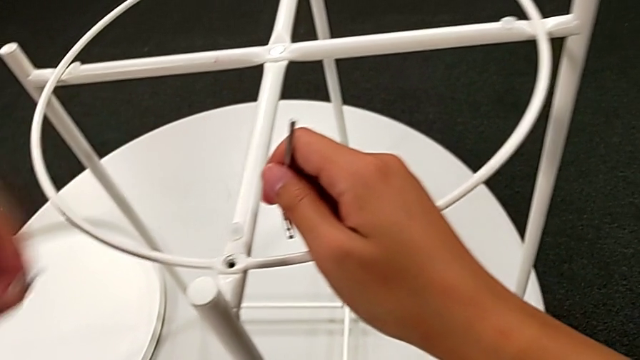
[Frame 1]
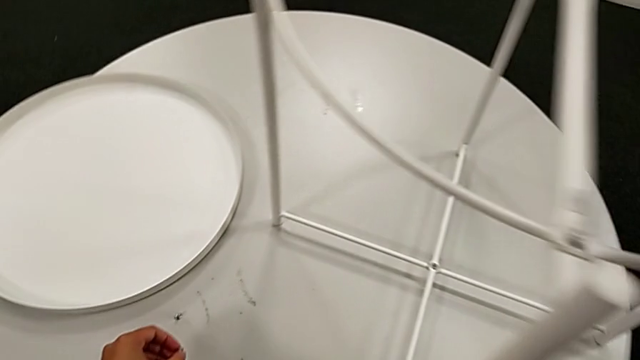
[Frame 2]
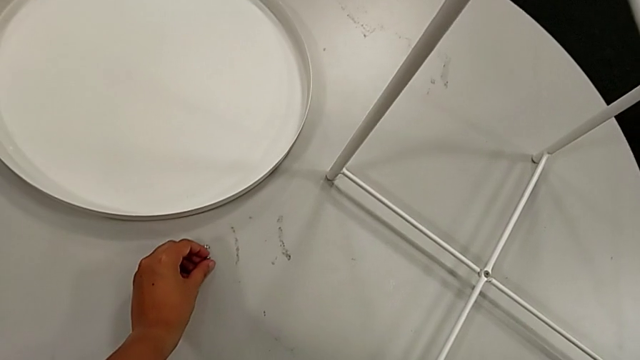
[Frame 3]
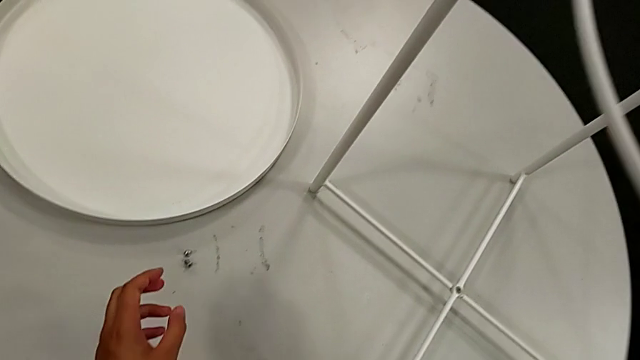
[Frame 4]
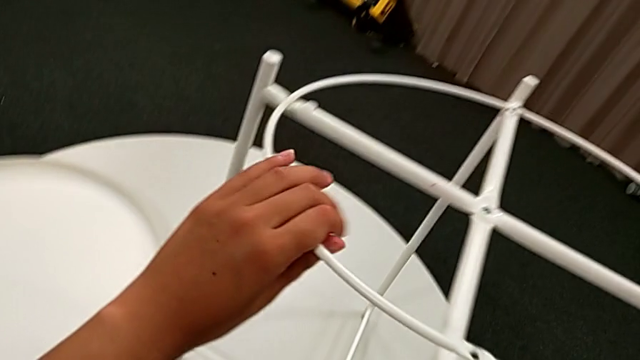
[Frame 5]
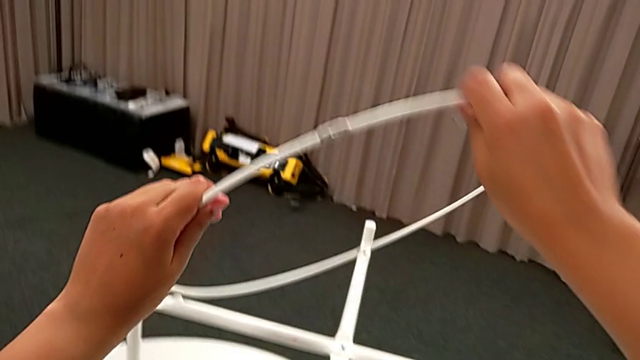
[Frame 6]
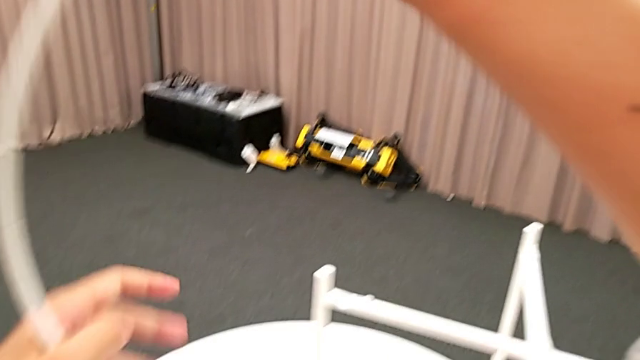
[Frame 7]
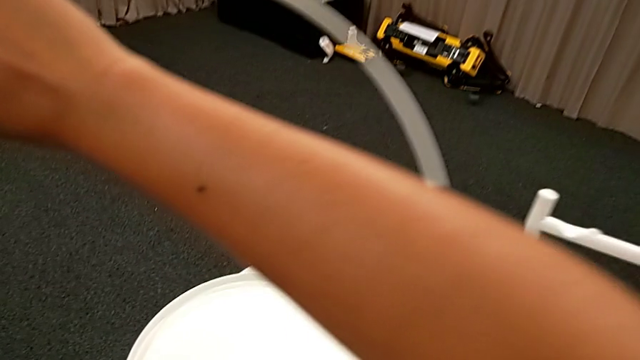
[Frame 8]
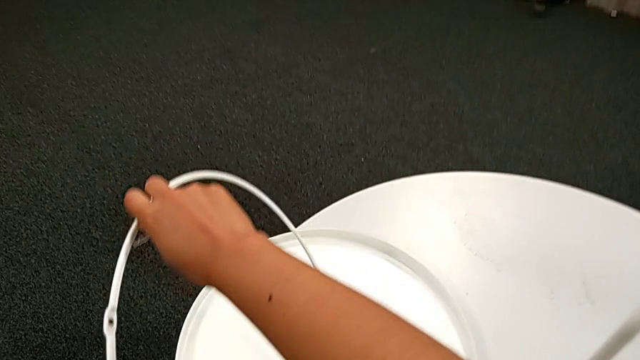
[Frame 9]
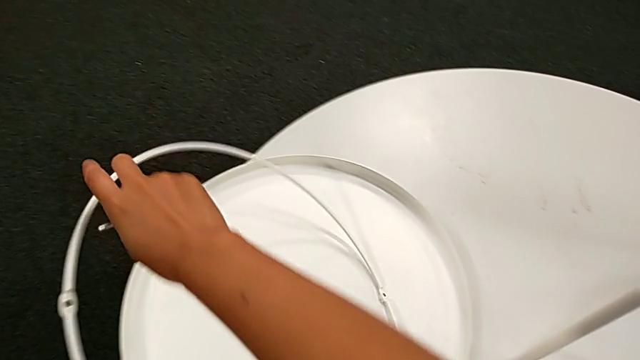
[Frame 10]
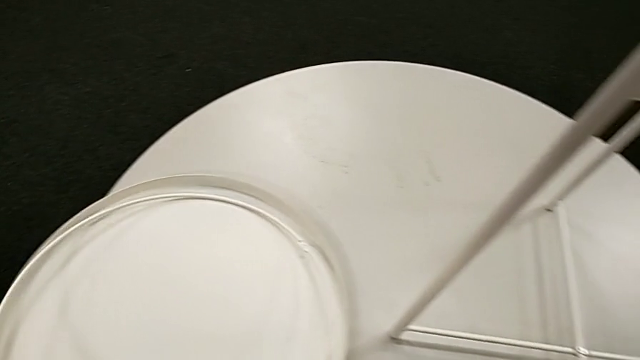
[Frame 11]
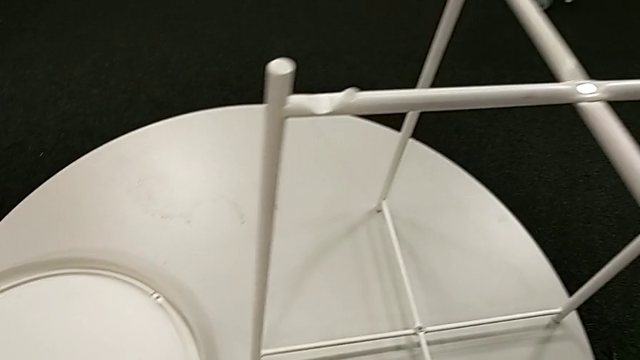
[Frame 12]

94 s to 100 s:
The camera wearer is removing the circle of the tray table. They place the hex socket head, grab the circle, disassemble it, lift it and place it.

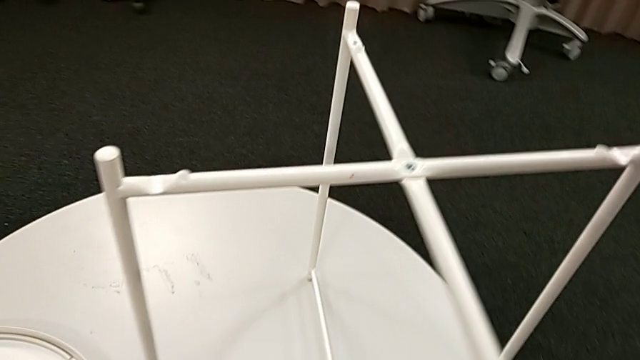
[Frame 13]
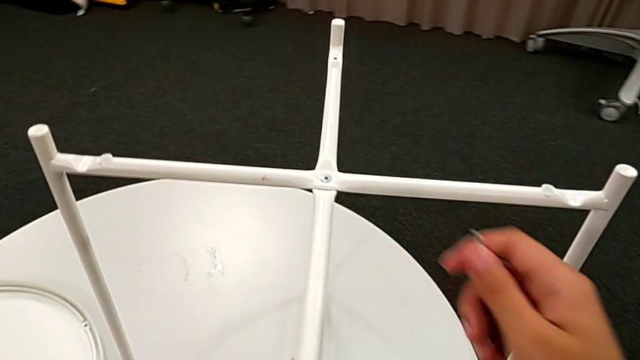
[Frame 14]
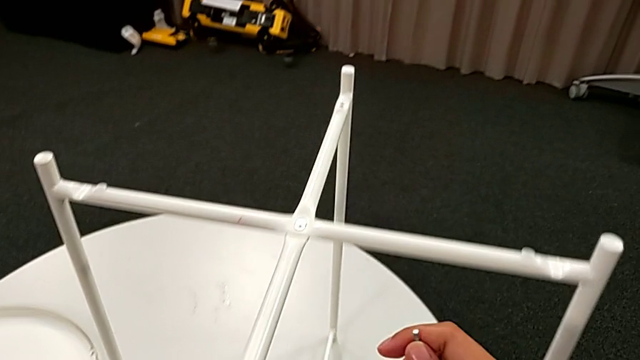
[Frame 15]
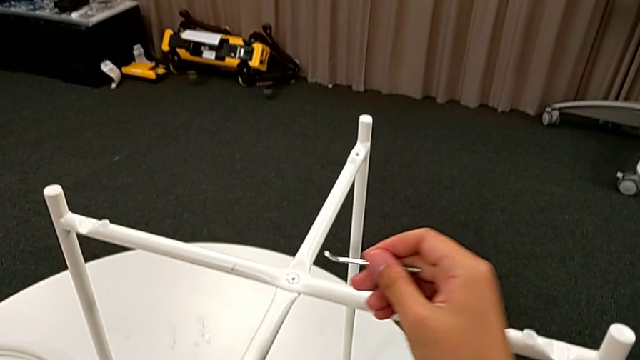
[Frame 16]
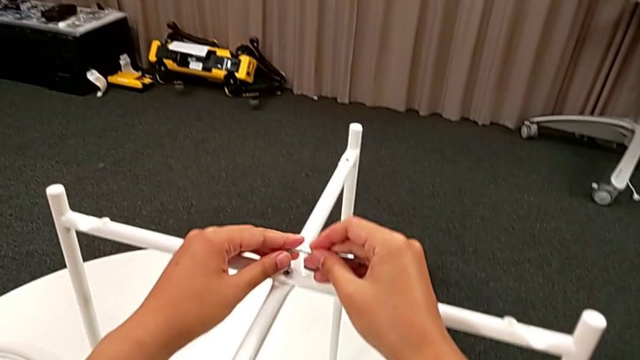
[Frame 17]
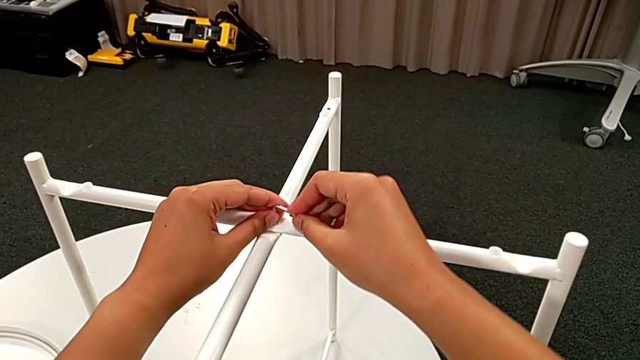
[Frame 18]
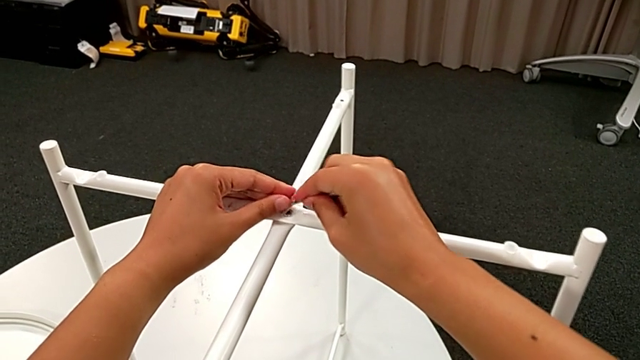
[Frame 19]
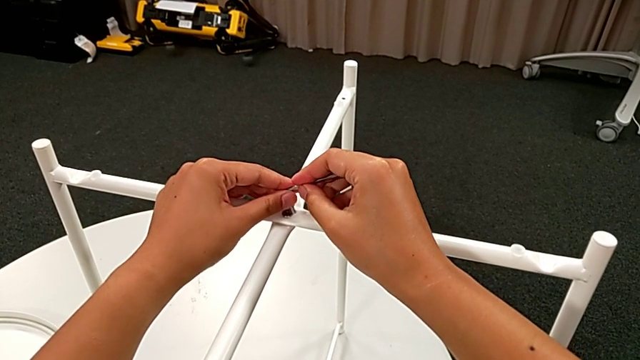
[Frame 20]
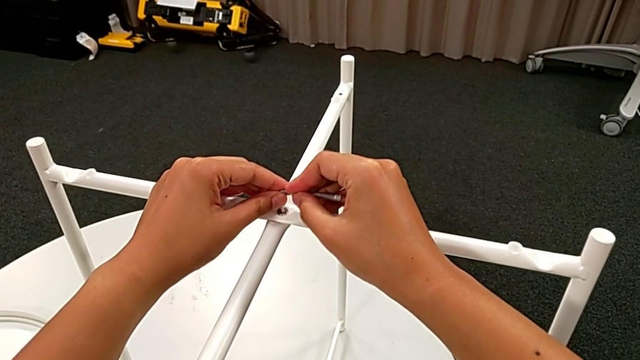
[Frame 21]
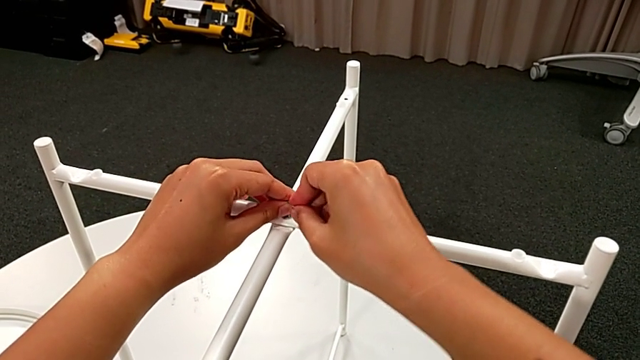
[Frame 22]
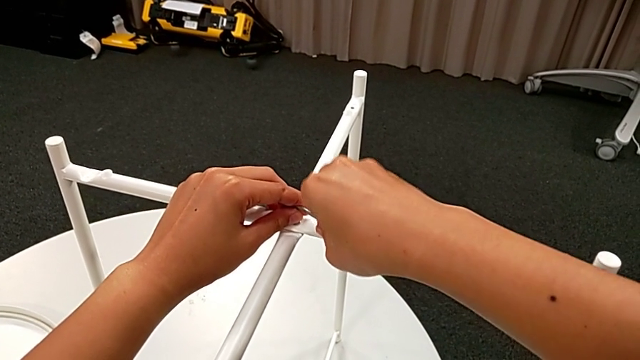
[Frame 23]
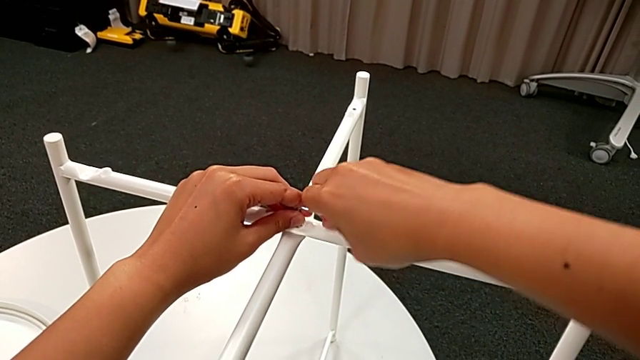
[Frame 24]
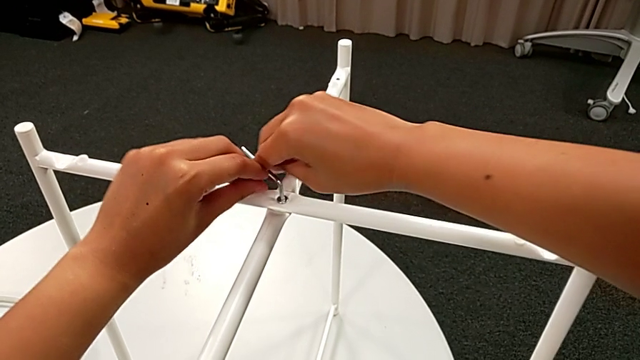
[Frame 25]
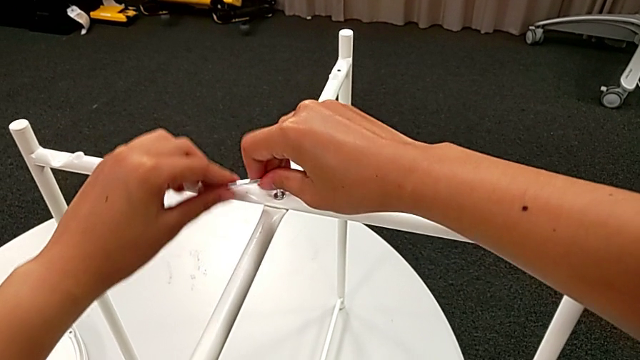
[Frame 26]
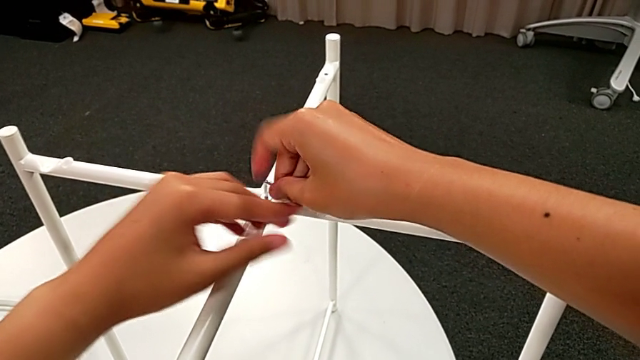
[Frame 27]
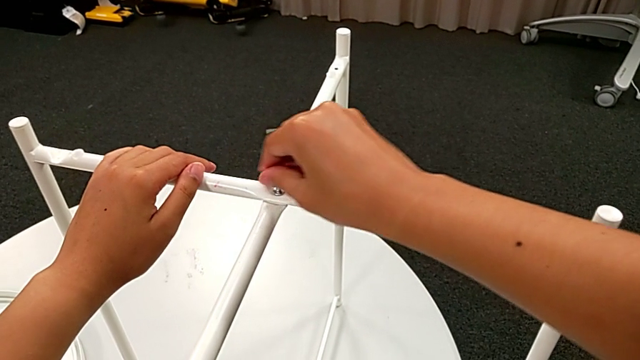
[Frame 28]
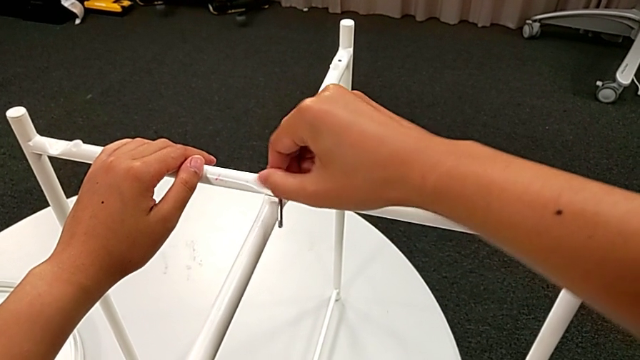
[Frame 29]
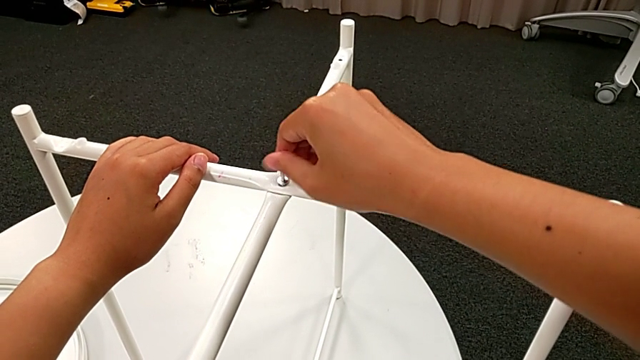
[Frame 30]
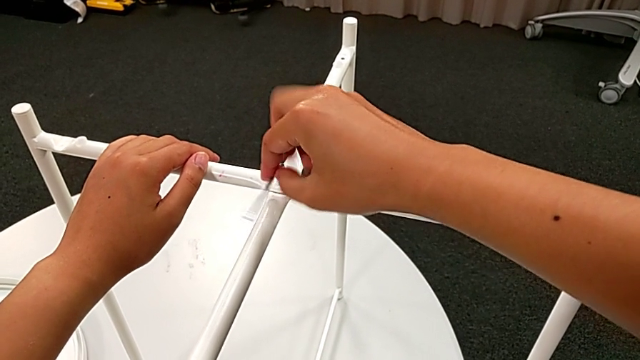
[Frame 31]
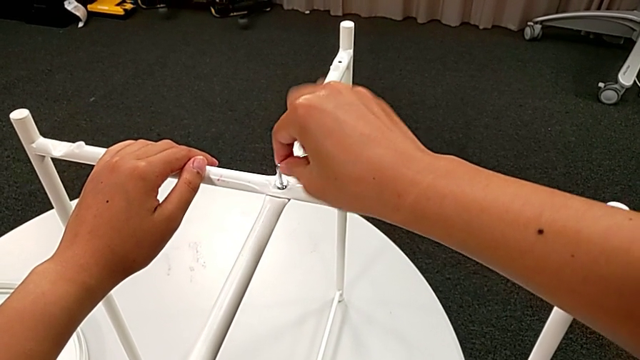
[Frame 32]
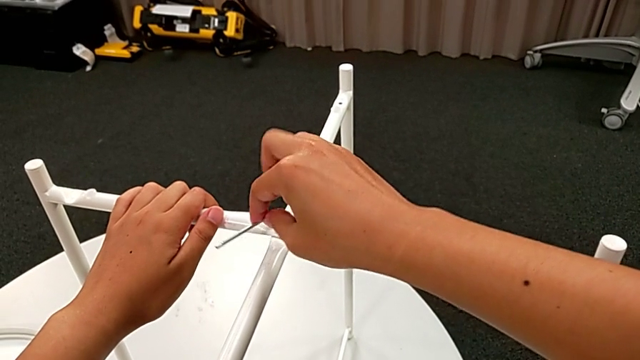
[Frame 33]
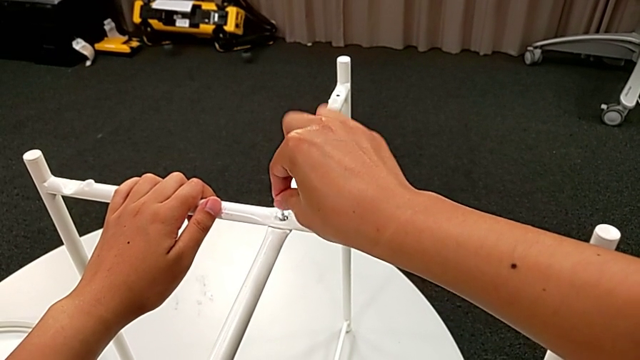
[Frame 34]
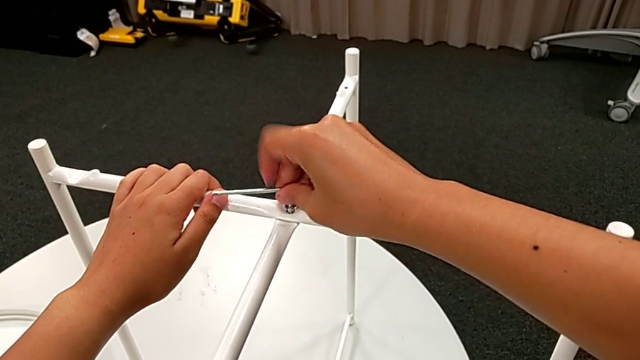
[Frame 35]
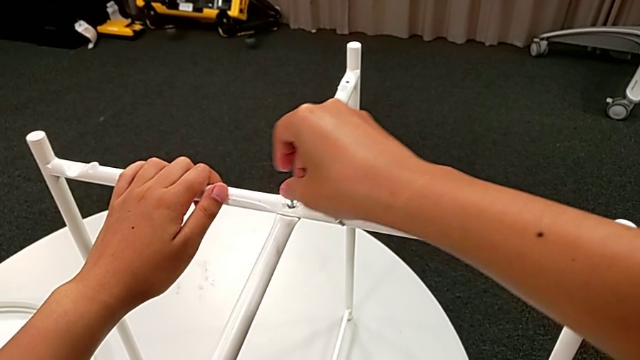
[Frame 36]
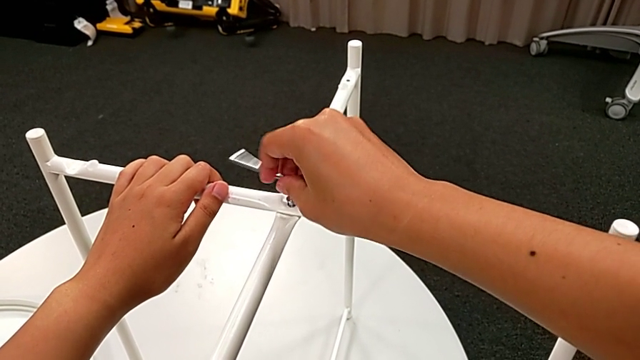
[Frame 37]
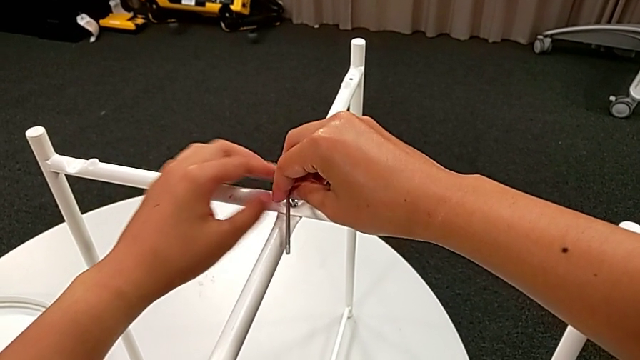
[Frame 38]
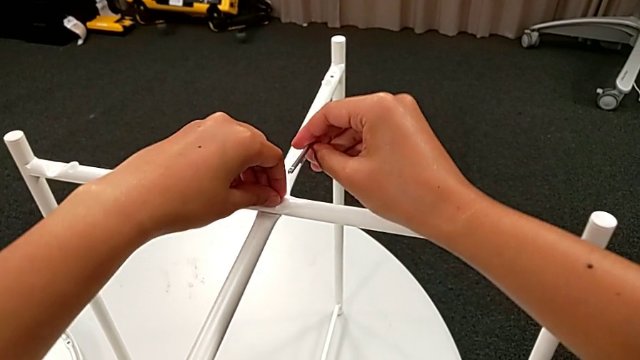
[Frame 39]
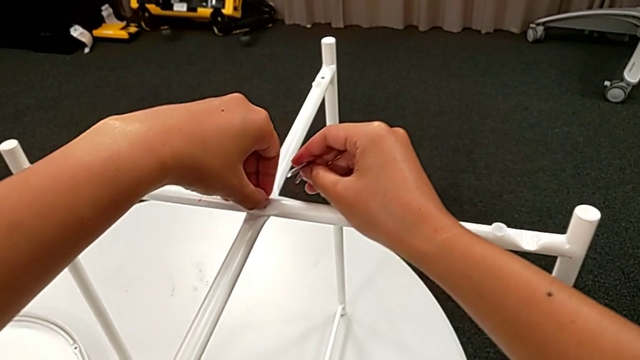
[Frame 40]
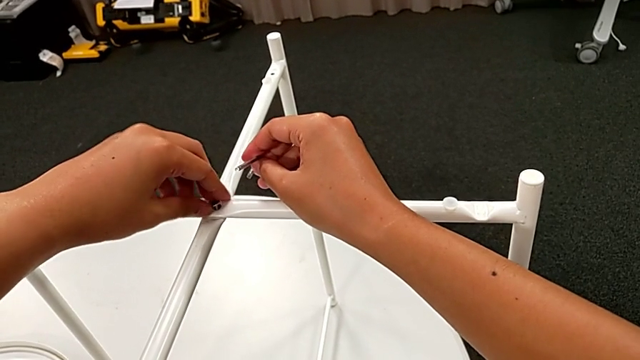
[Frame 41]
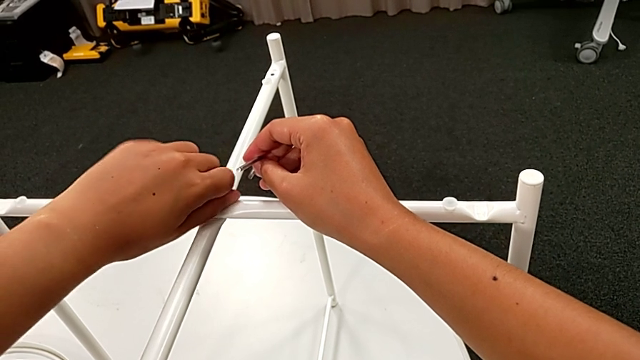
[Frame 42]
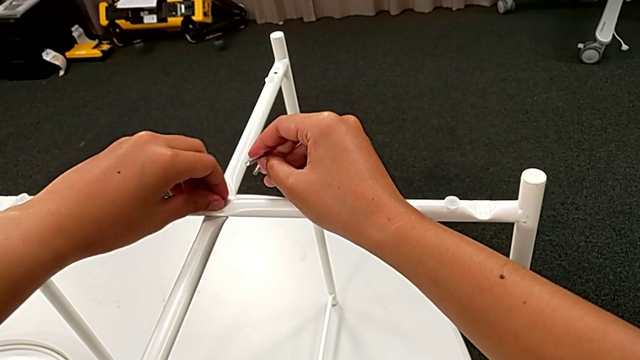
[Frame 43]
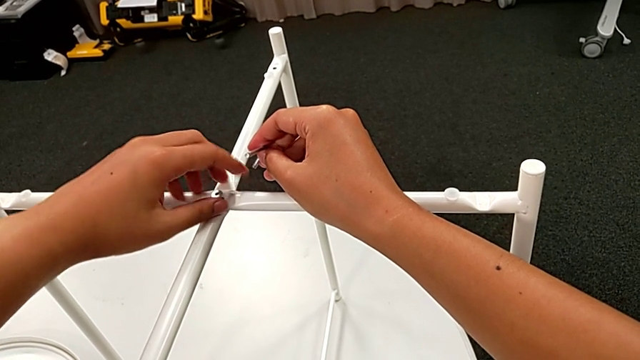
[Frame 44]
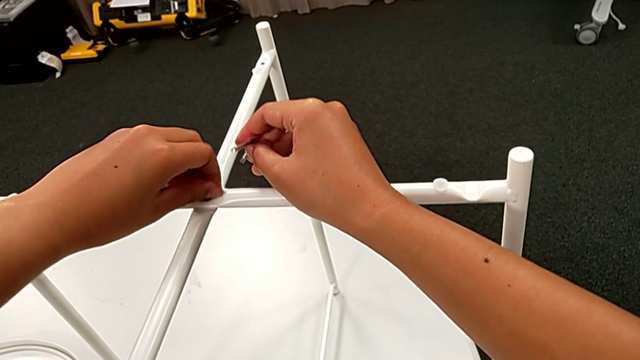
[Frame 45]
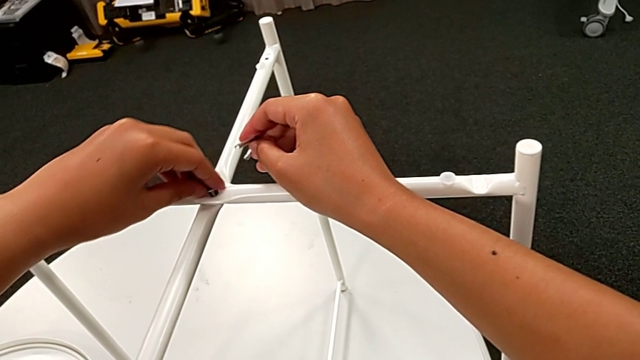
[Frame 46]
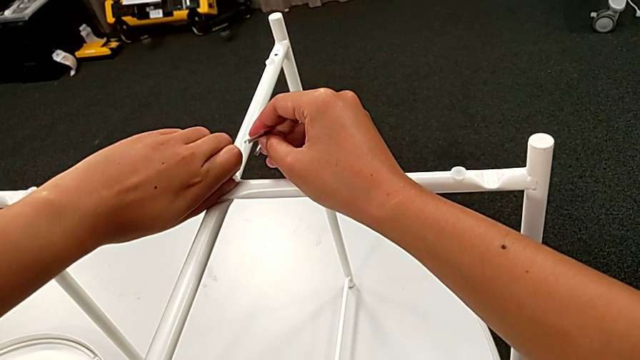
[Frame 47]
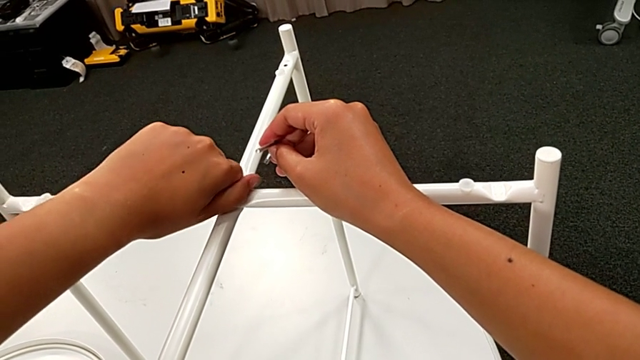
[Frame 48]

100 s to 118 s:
The camera wearer is unscrewing the top screw of the table's legs. They slide the leg, insert the Allen wrench, unscrew the hex socket head, withdraw the Allen wrench and begin to unscrew the hex socket head.
